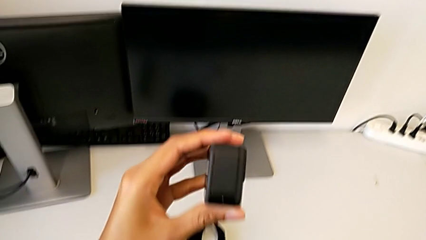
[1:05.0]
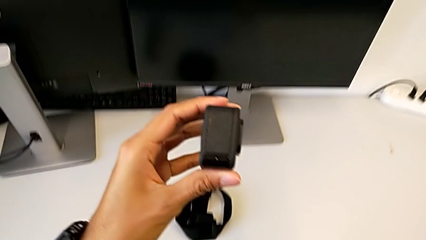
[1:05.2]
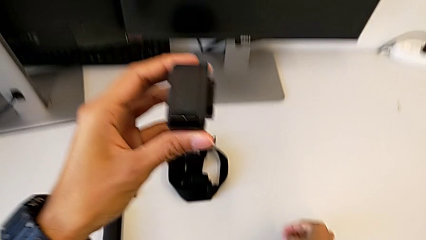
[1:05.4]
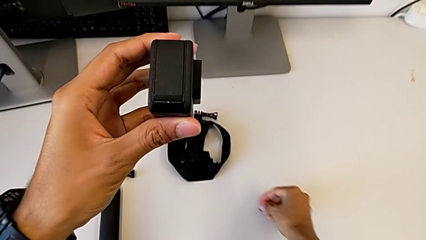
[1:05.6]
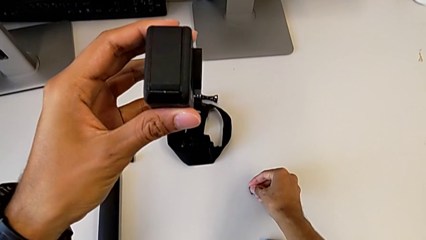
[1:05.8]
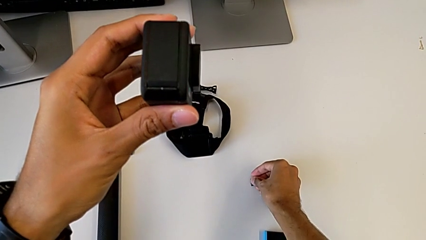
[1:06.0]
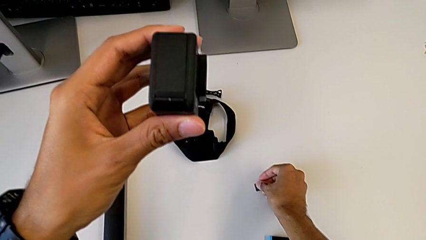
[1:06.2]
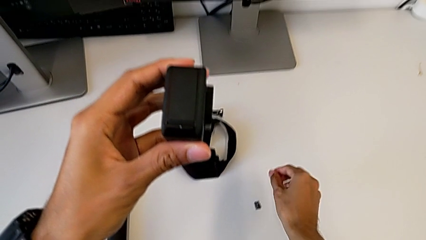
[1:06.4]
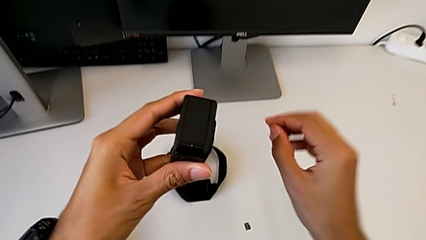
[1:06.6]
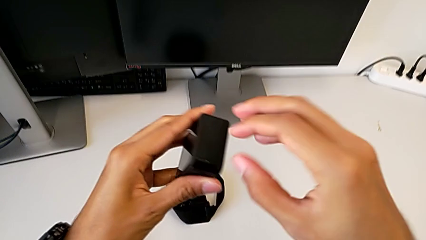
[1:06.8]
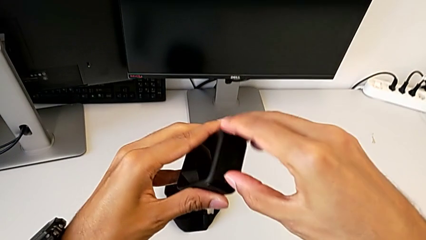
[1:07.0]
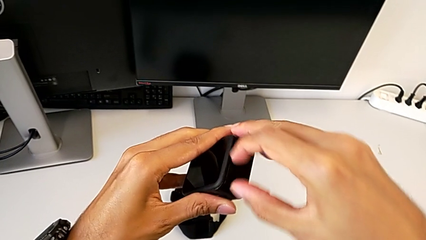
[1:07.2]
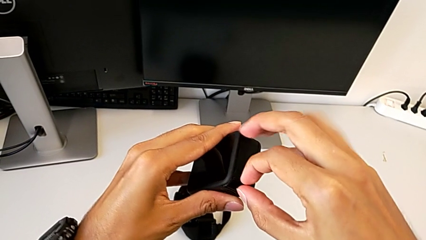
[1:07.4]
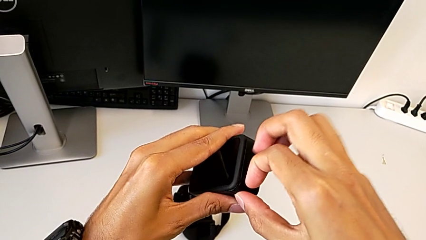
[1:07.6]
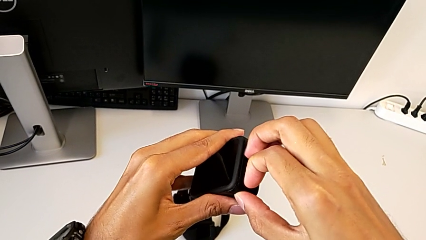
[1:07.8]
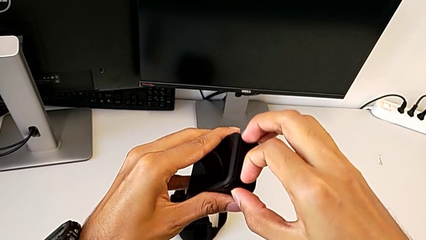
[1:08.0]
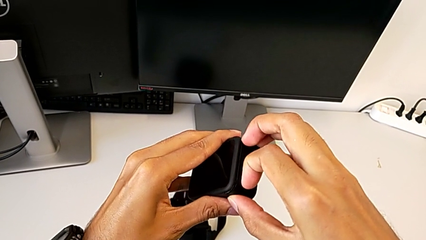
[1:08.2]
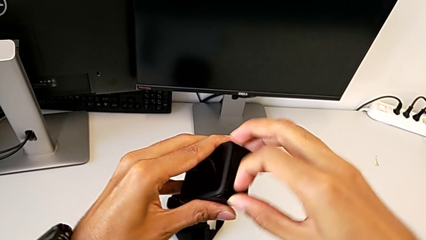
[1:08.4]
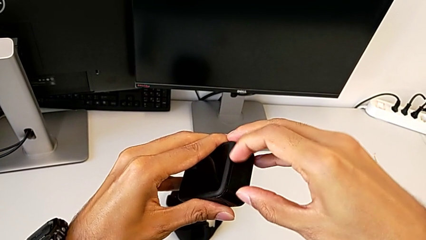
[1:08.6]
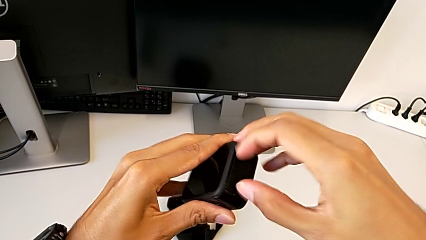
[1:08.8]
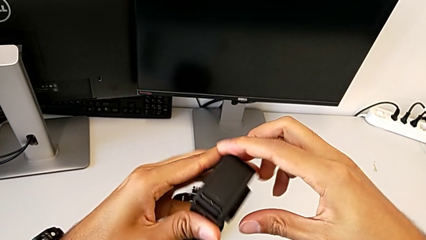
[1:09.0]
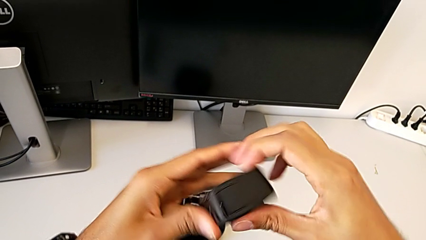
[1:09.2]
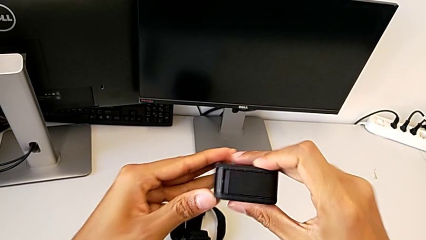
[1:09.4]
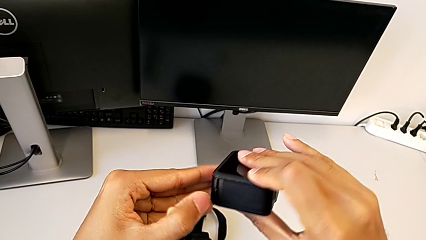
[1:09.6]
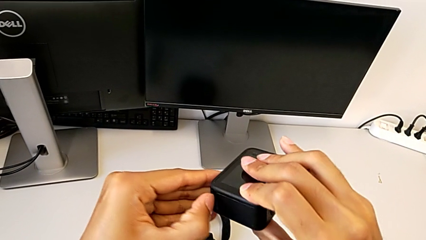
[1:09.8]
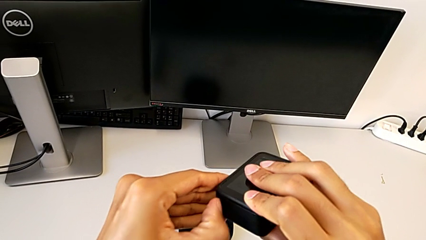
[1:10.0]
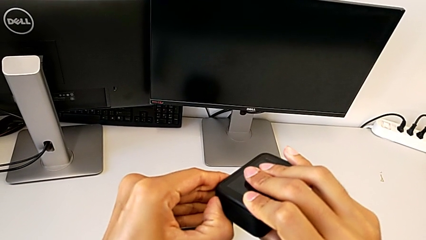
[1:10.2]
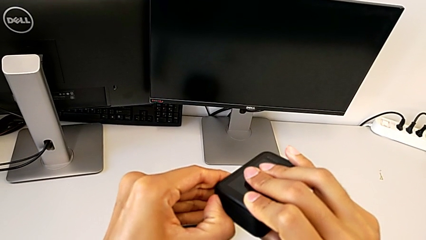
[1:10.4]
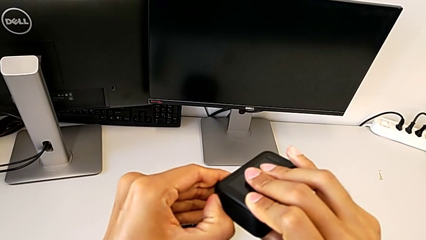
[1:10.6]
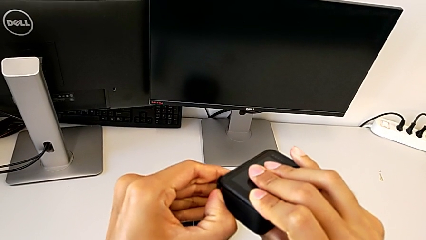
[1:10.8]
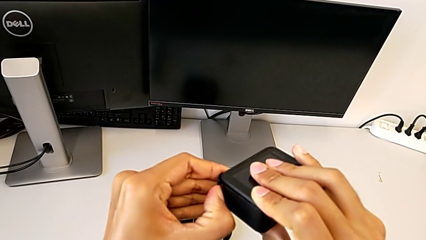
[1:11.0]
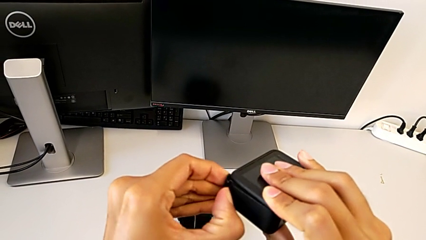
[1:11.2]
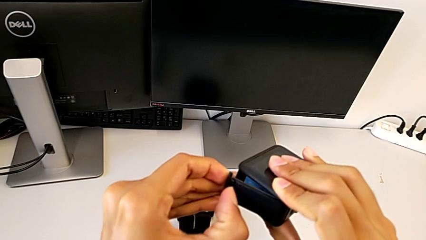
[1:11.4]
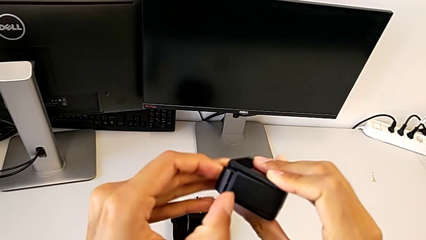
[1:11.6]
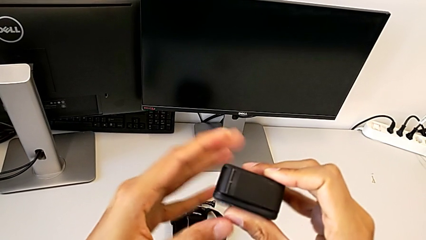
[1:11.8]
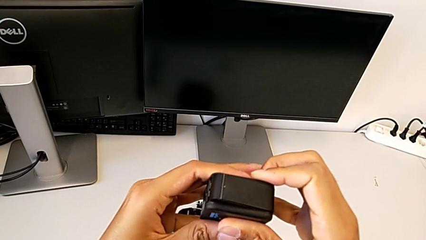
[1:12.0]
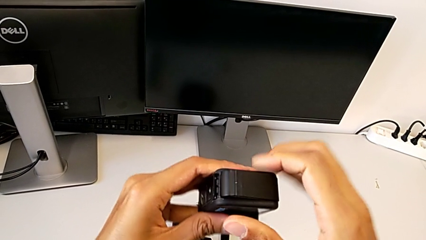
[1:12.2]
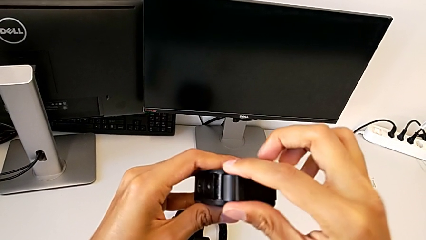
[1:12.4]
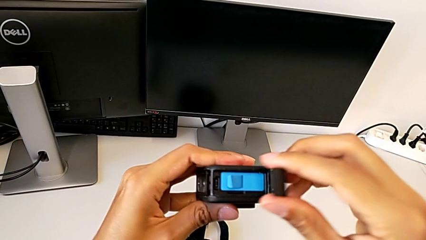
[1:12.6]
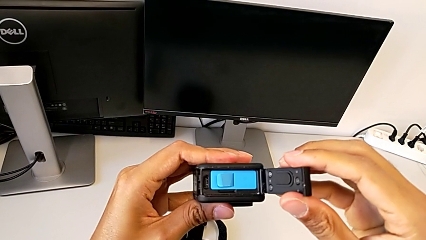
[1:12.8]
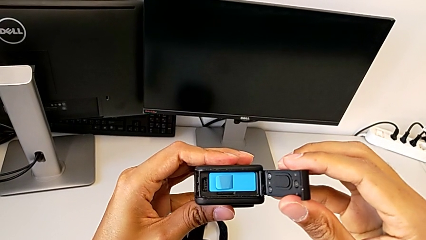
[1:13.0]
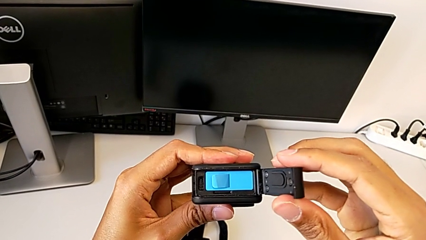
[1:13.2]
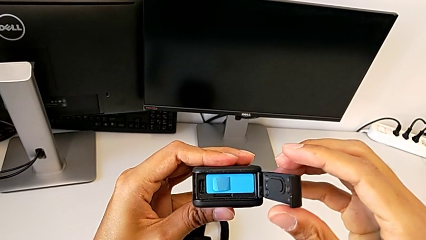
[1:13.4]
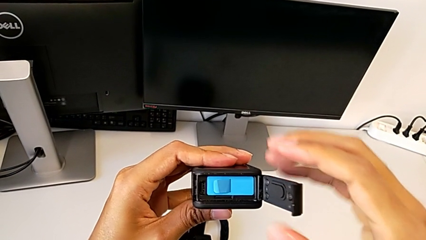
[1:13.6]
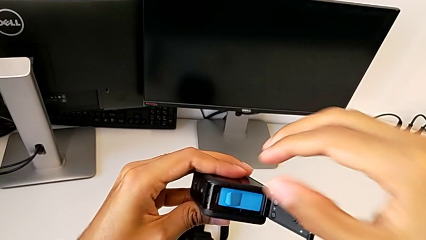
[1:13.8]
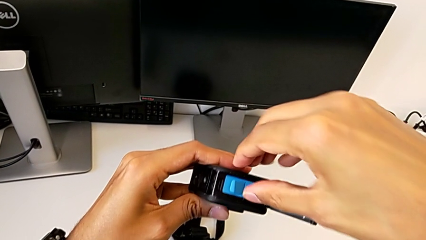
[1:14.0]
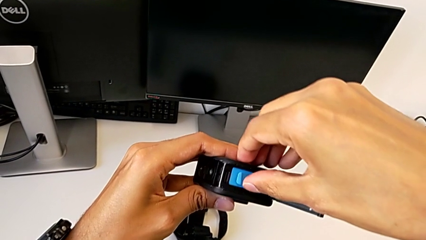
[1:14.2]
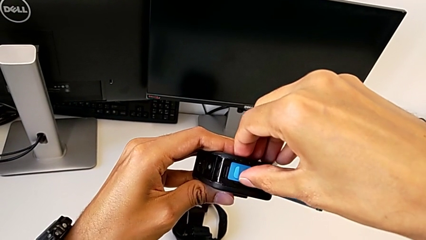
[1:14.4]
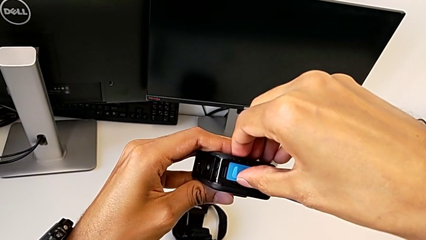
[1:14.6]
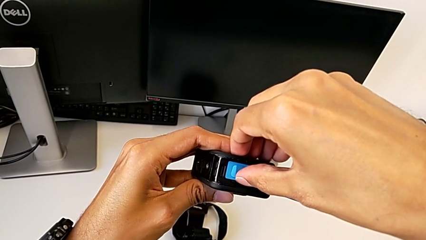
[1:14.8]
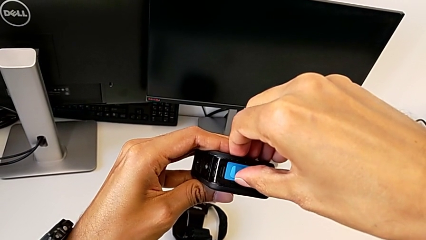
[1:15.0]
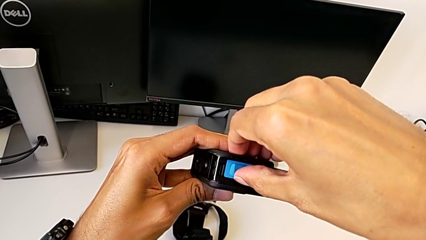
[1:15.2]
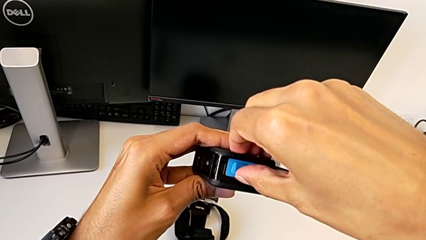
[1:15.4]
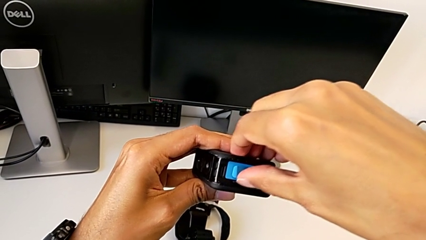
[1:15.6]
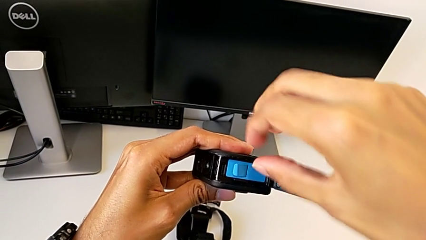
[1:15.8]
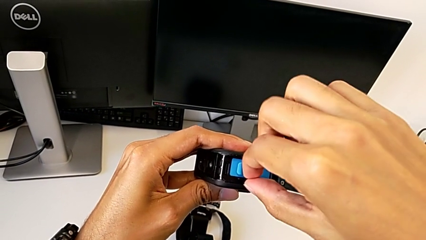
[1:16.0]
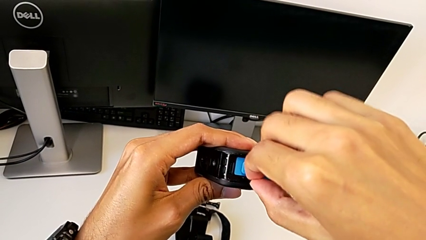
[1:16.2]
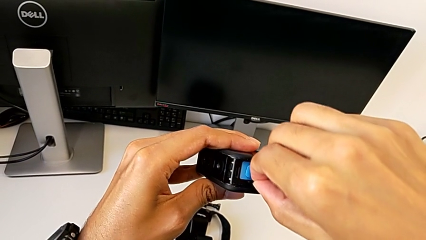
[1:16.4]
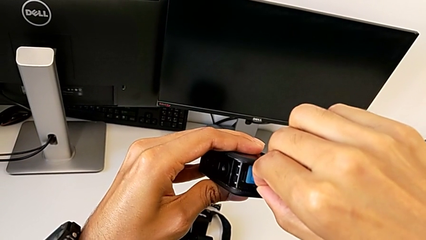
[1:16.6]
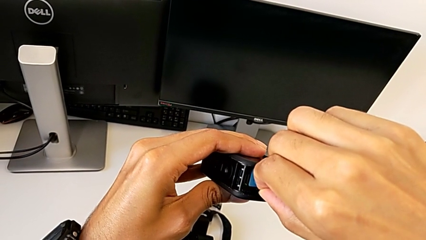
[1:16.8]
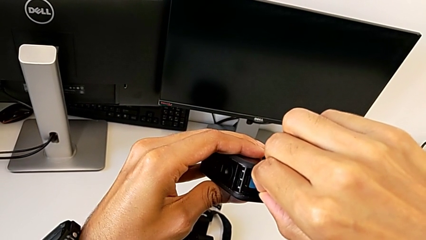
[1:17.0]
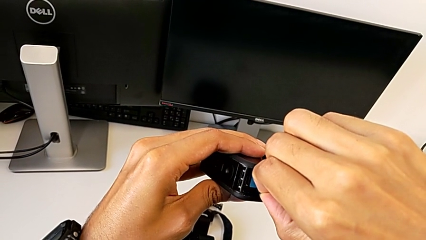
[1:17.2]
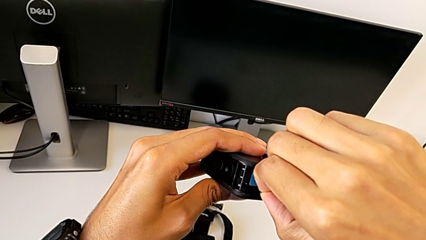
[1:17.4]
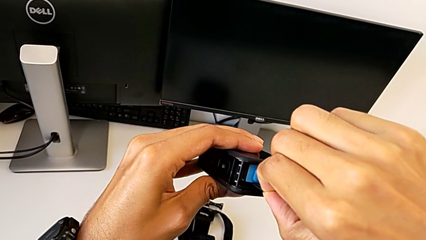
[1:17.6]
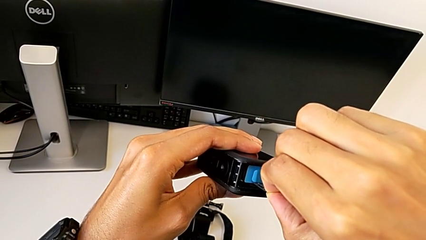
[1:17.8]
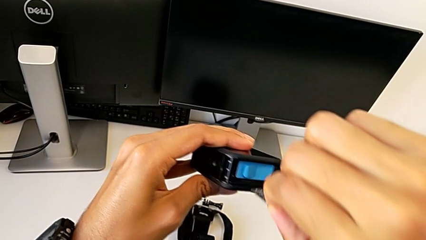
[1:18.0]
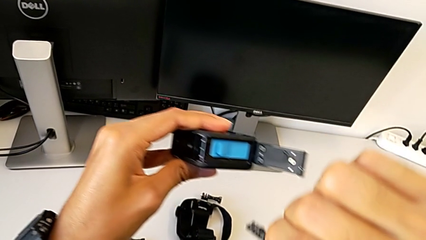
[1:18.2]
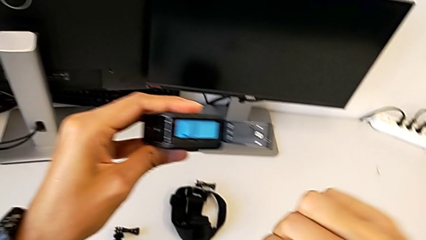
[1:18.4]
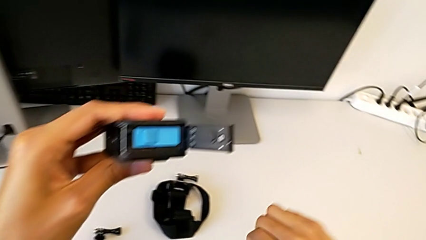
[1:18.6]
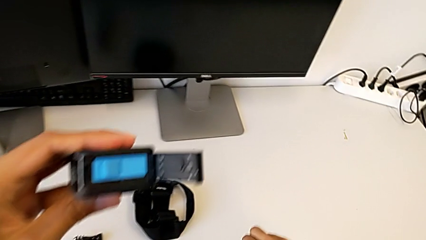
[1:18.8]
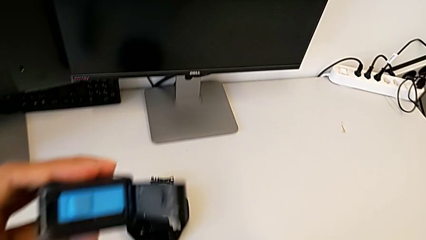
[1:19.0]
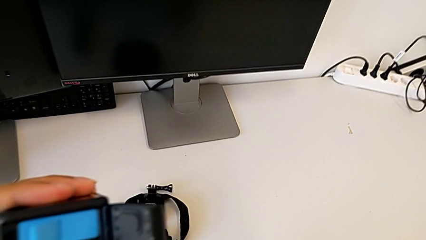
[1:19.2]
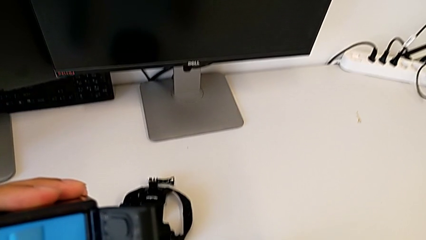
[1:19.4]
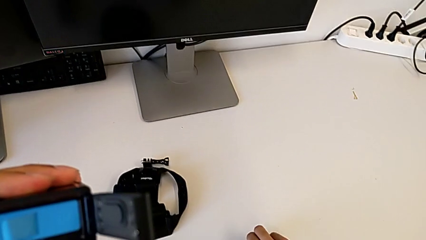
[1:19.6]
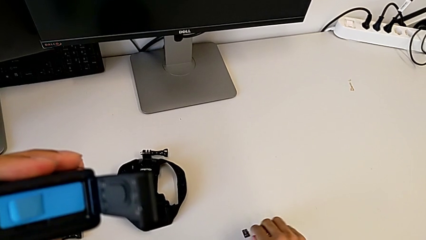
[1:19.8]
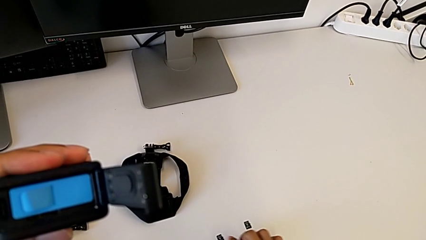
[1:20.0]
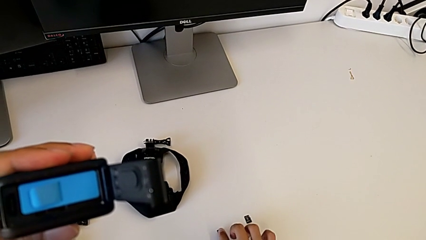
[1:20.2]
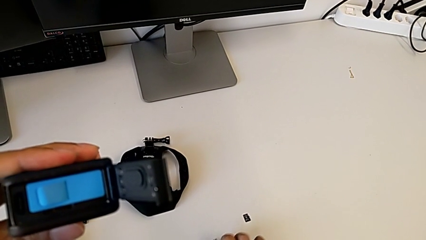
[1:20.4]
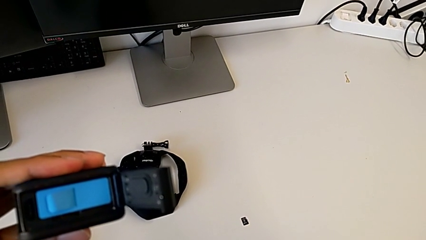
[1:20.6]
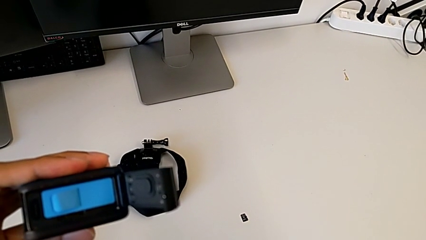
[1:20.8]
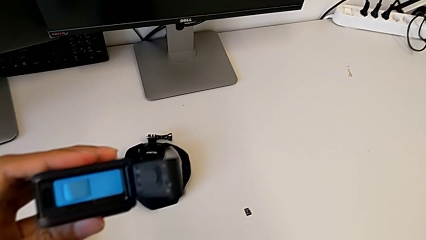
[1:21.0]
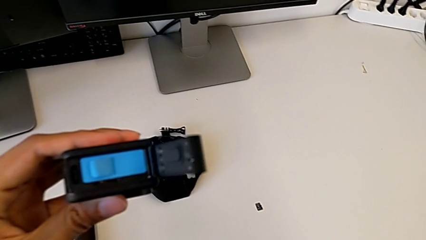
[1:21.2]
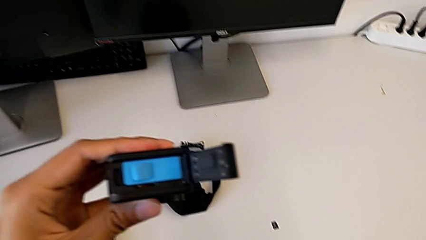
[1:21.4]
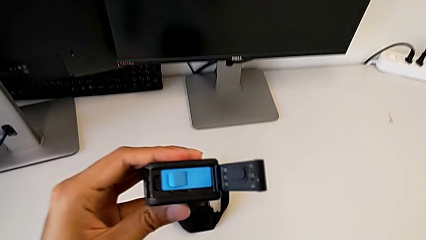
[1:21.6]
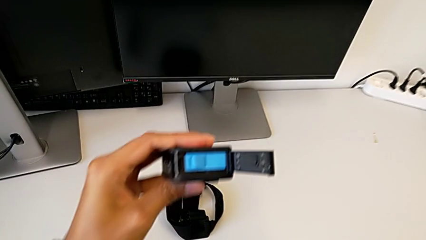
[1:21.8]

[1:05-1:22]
The camera wearer is exchanging the micro SD card. They place the SD card, open the GoPro, withdraw the SD card and begin to insert it.
